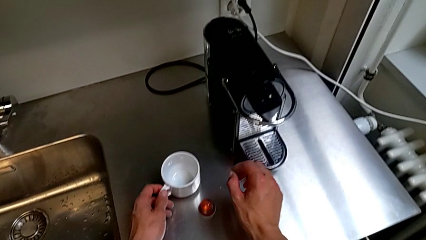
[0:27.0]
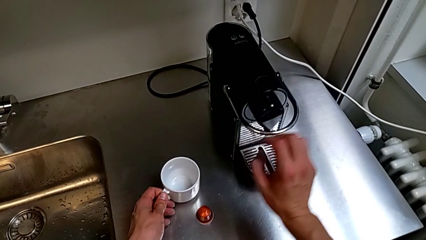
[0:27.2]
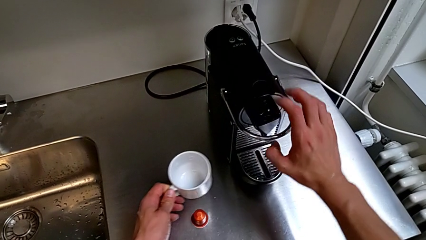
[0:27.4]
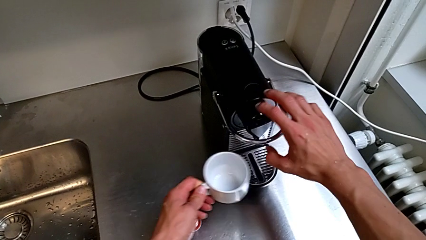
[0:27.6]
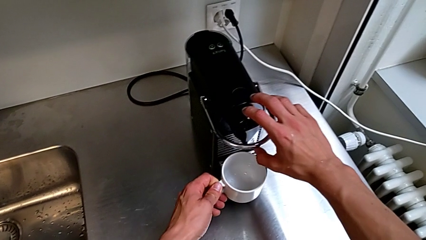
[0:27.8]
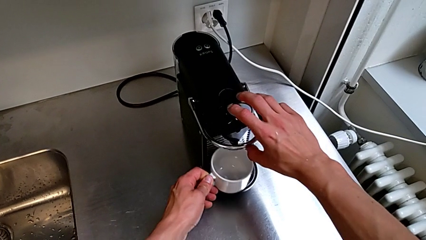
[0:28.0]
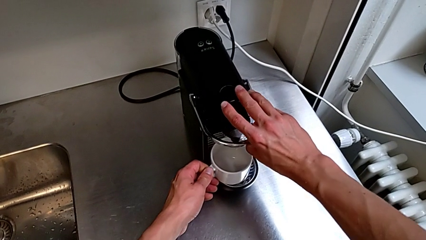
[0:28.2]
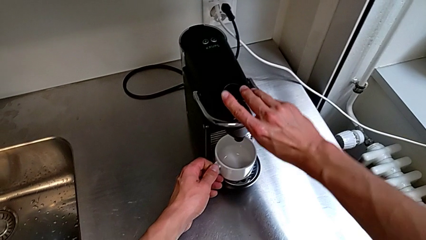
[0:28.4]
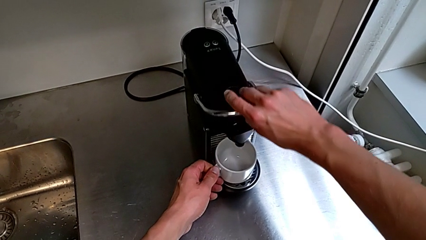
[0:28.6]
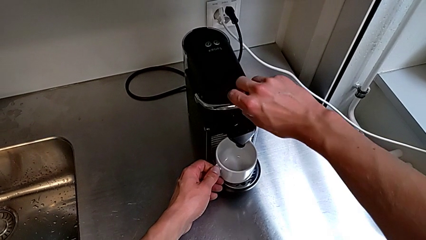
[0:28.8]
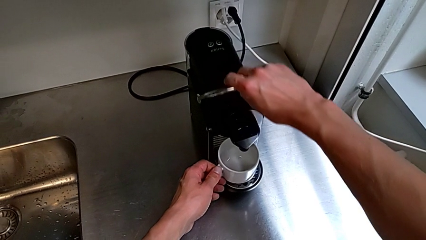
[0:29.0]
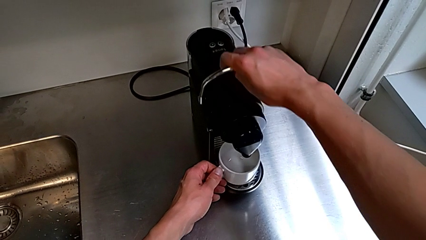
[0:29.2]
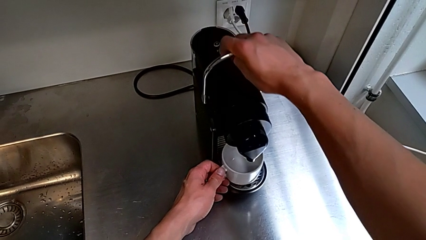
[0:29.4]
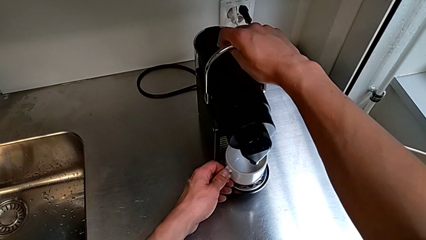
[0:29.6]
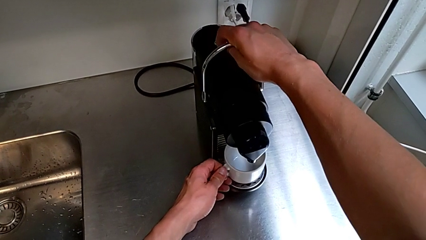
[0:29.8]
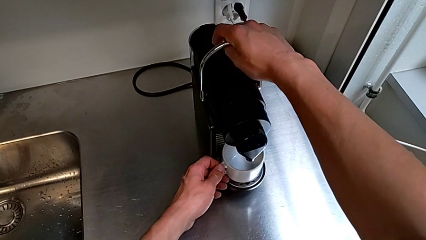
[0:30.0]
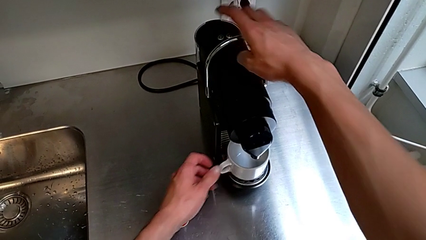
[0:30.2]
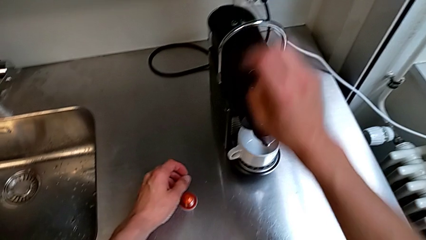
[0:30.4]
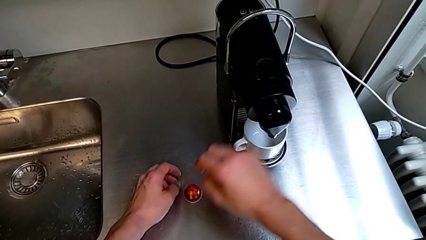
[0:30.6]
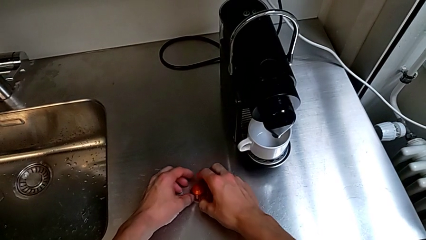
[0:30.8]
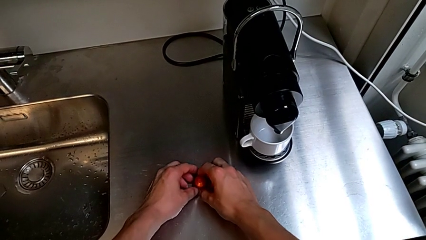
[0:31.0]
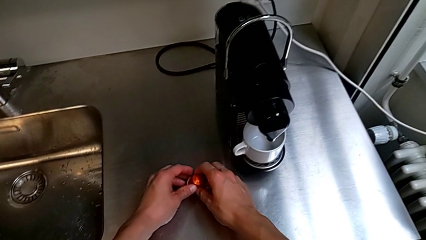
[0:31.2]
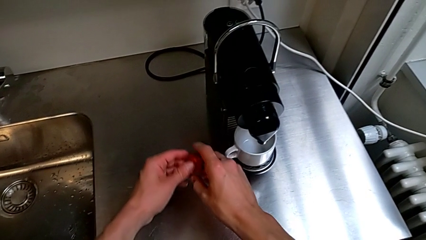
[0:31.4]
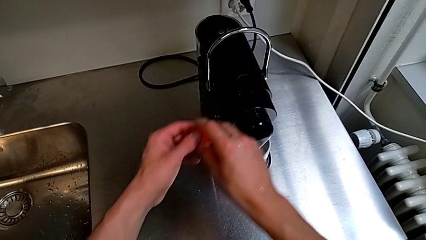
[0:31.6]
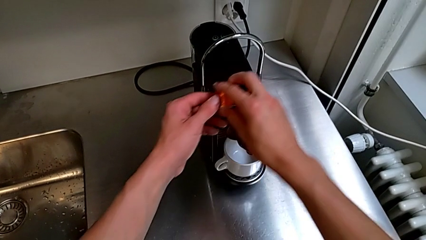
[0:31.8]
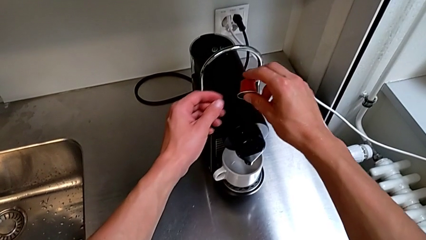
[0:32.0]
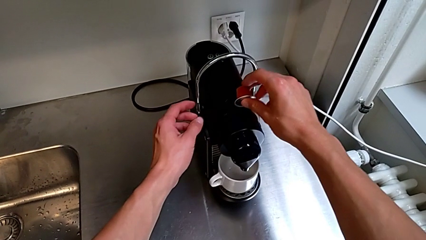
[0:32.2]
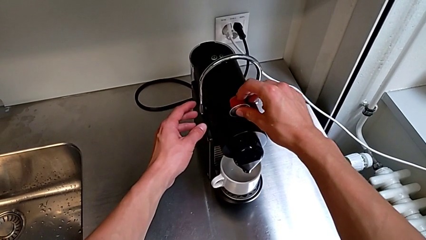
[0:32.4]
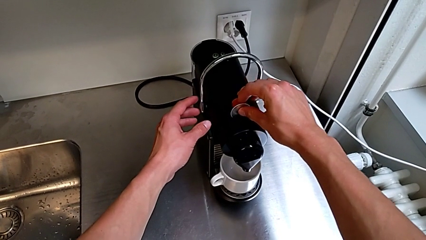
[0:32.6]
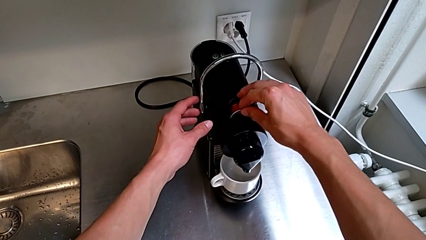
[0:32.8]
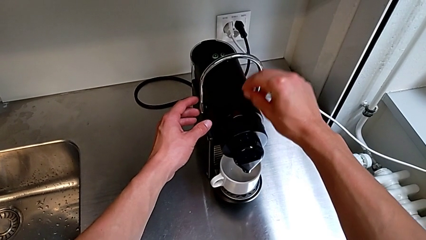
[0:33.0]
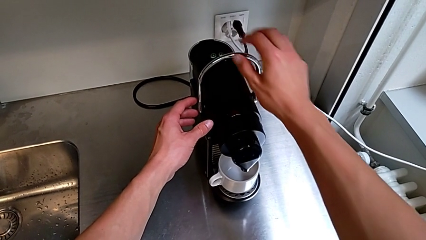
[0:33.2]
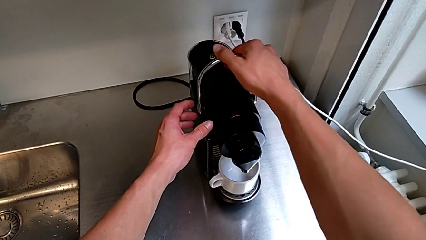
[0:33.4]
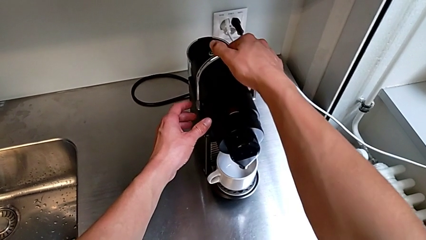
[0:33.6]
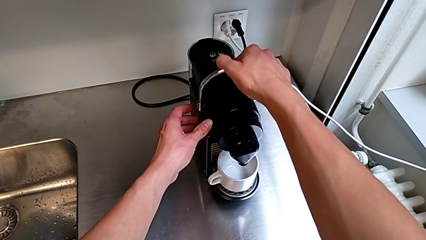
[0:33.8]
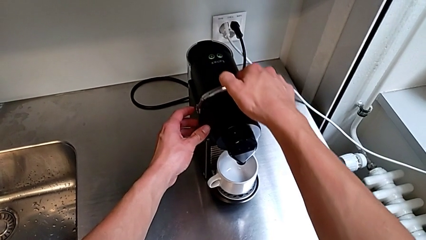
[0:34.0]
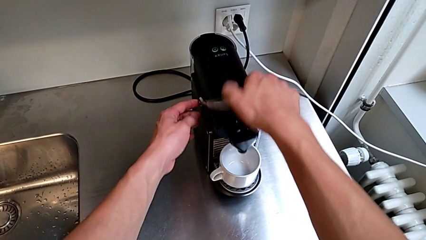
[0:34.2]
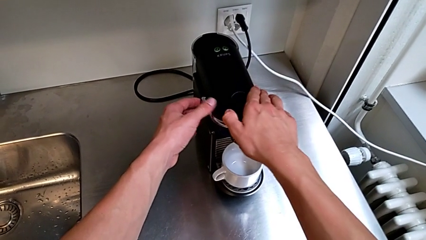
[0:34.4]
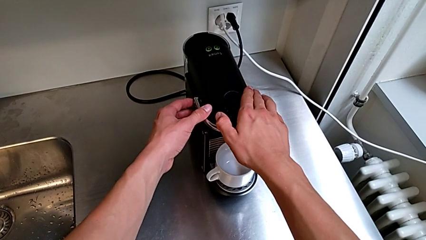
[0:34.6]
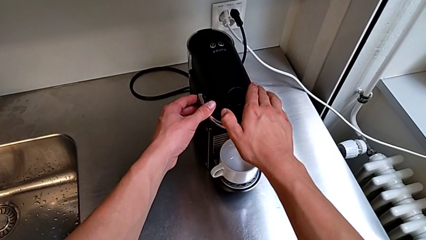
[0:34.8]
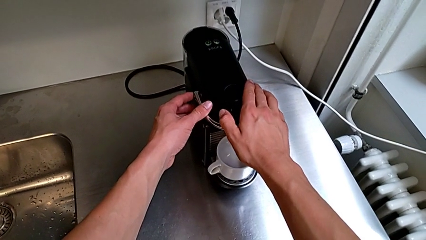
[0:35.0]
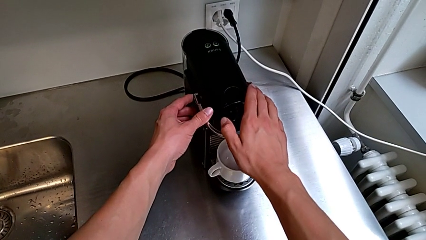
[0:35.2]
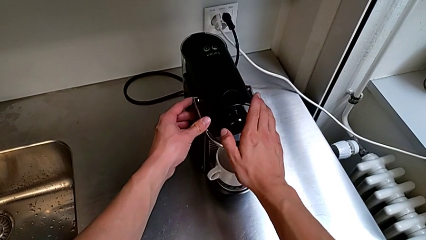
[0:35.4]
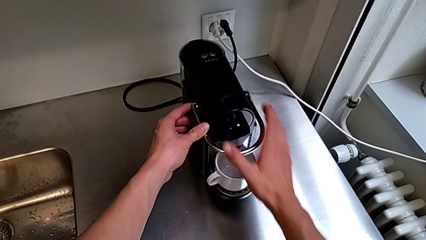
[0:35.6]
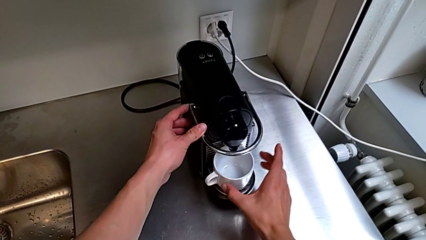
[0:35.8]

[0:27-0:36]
The camera wearer grabs the coffee capsule. They lift the cup and place it with the left hand. They approach the lever, pull it, approach the coffee capsule, grab it, insert it, approach the lever and push it, all with the right hand.

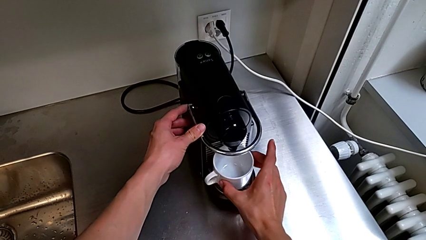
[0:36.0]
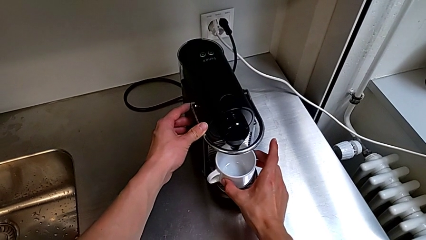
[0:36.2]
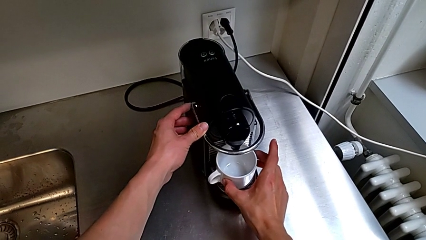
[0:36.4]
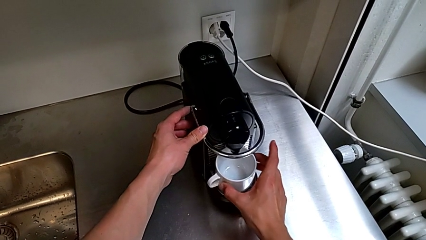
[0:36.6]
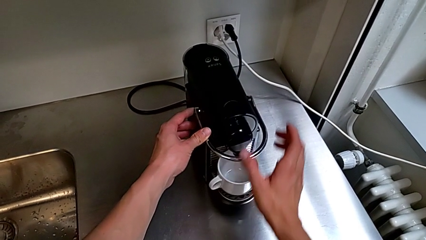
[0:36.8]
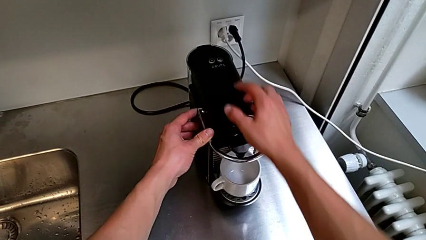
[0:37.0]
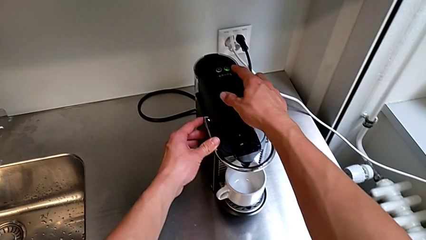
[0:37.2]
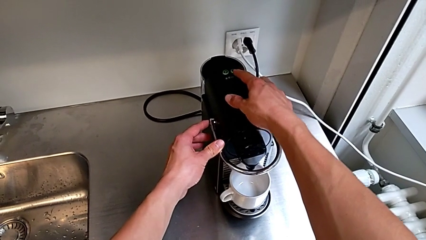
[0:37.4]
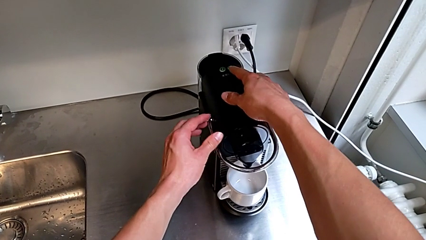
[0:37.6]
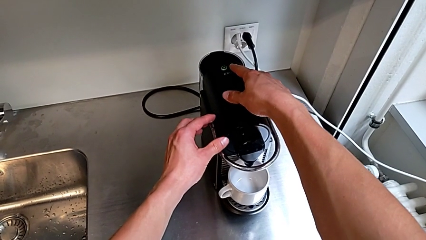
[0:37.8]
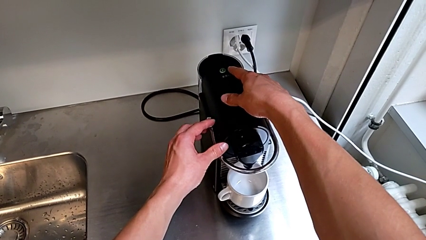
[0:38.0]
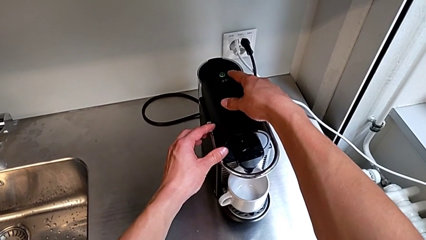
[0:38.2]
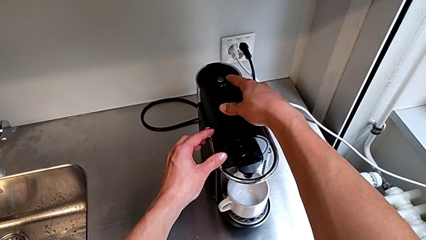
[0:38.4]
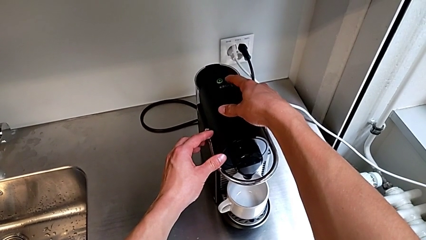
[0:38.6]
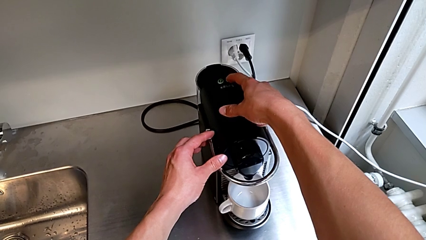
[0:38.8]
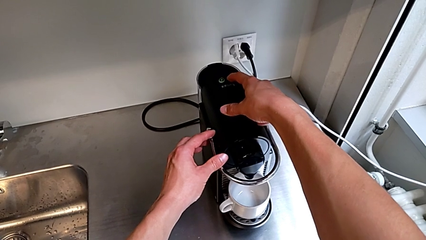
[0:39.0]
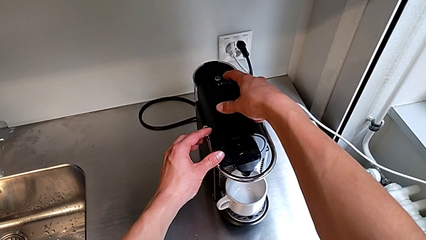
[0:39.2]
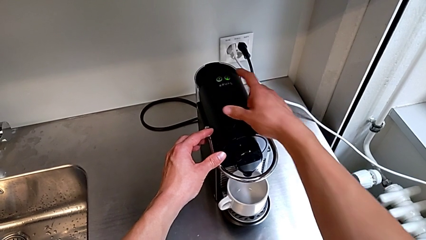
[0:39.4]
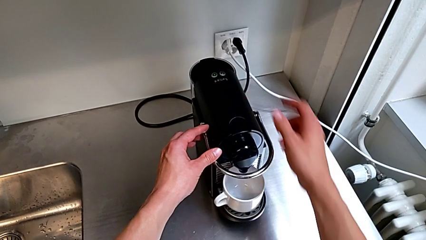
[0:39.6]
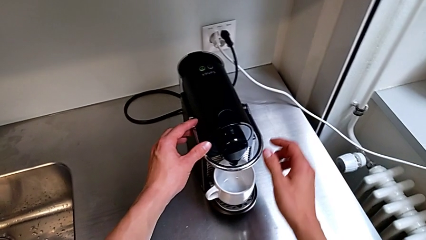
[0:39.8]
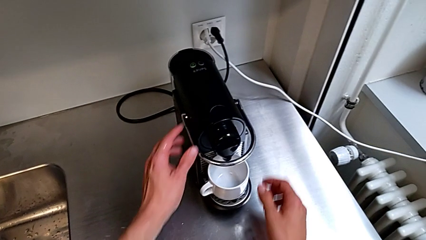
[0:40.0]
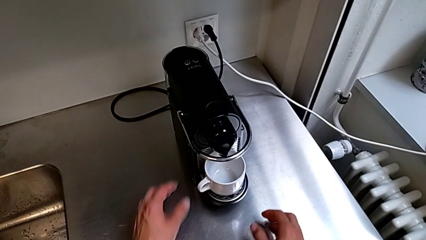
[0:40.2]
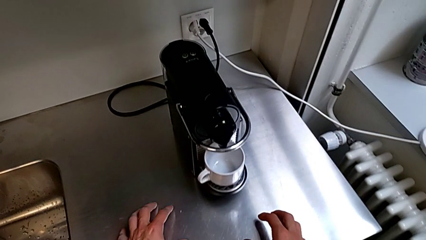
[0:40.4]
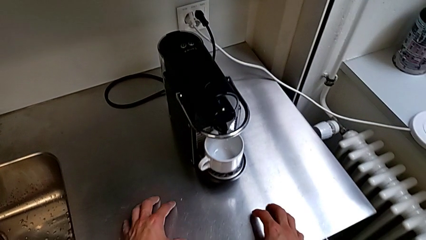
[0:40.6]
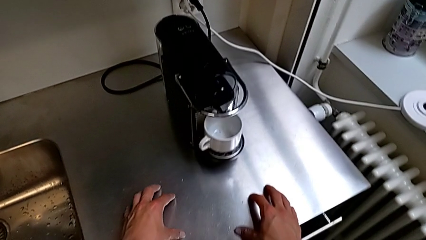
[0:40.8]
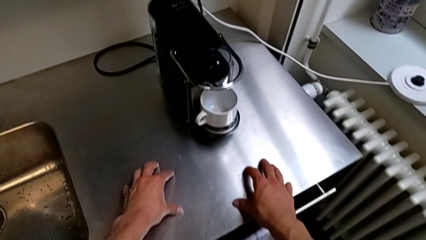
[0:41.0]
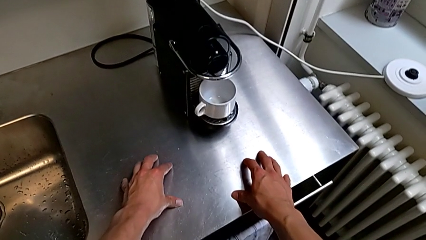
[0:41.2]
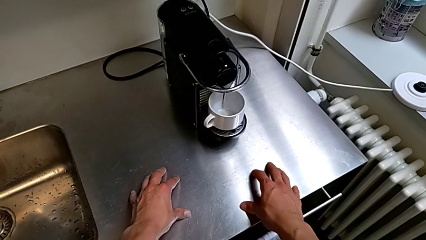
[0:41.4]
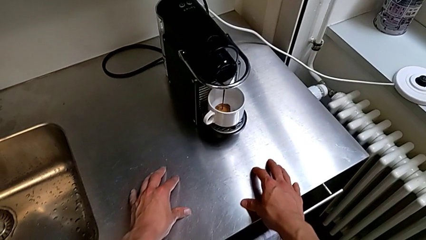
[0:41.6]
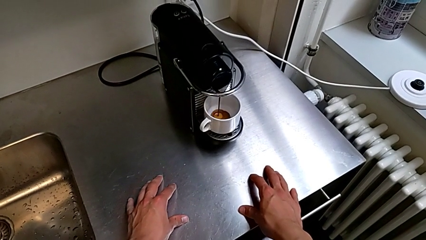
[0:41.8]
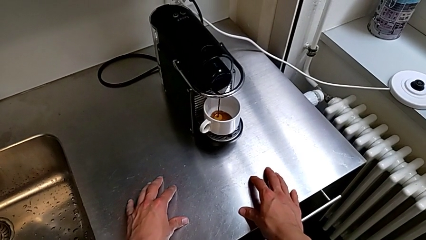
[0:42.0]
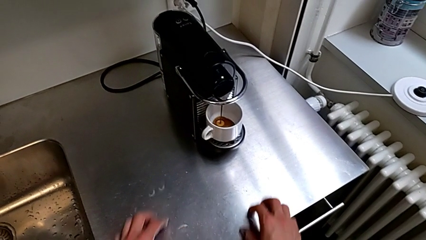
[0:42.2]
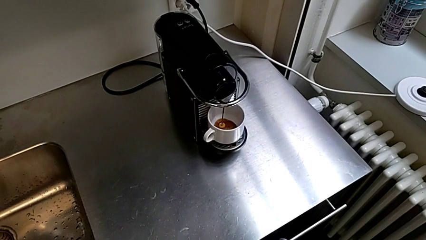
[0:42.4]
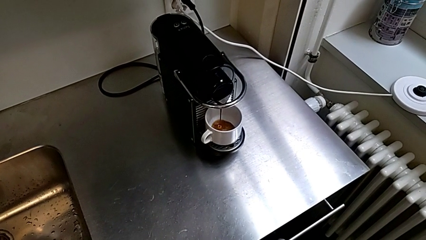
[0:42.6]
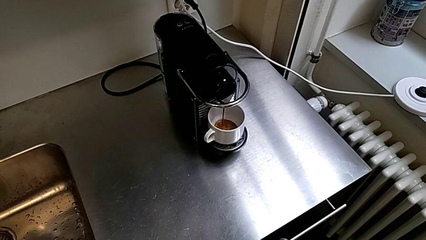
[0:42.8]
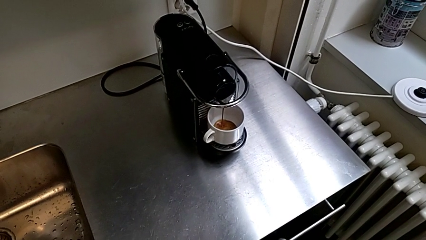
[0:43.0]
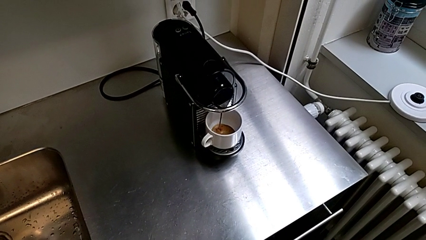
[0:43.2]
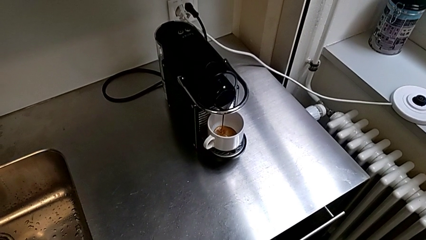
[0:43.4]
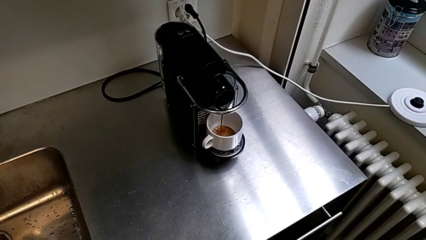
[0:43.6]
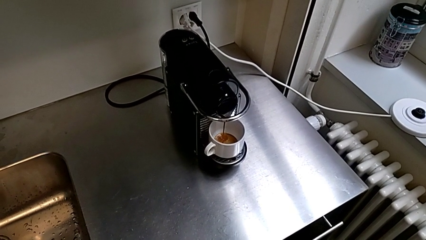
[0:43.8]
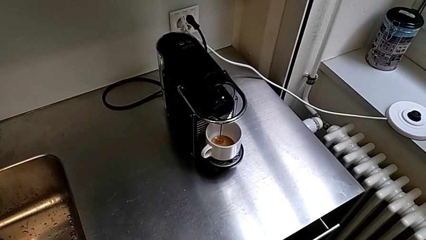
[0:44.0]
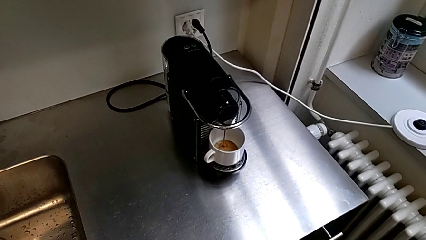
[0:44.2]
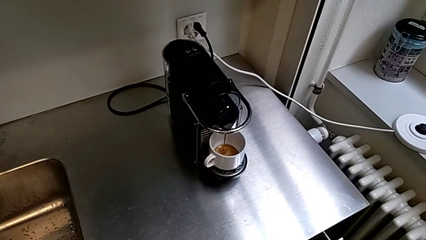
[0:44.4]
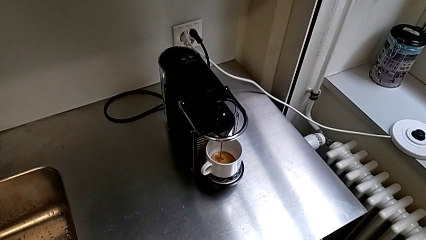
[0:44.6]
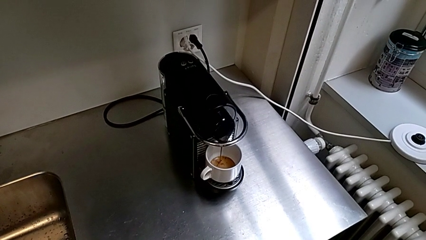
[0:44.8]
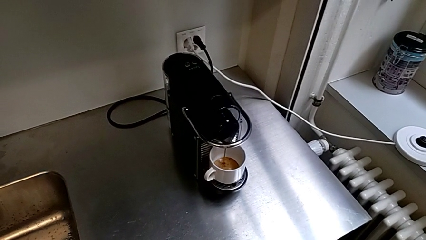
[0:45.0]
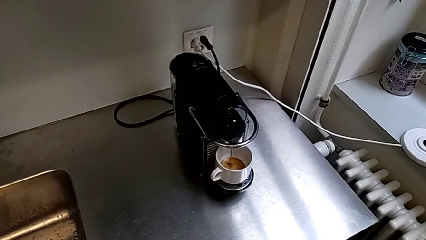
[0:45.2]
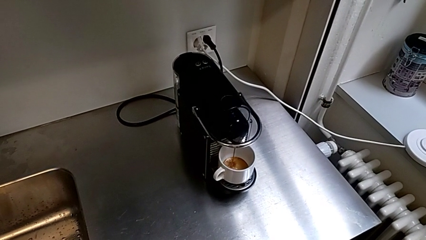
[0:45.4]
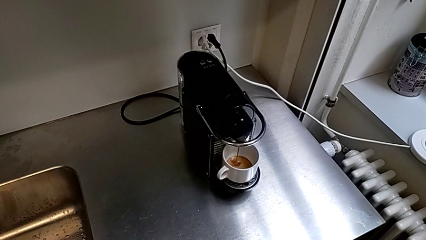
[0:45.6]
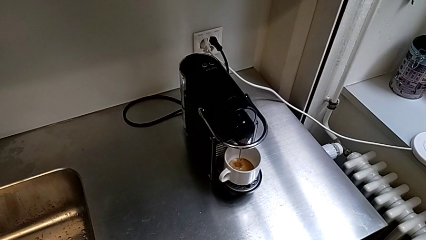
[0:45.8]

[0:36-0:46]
The camera wearer is making a coffee. They align the cup, approach the button and press it, all with the right hand.
